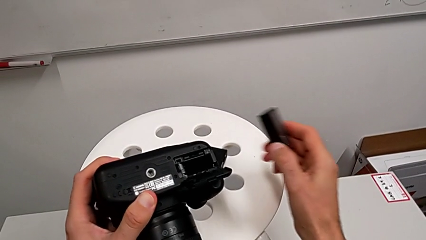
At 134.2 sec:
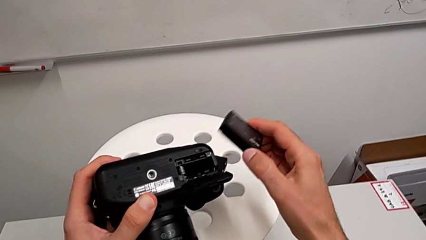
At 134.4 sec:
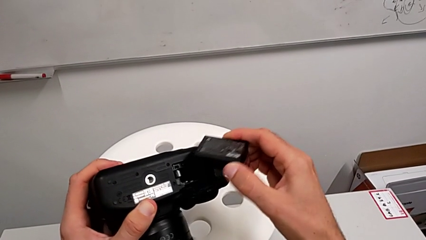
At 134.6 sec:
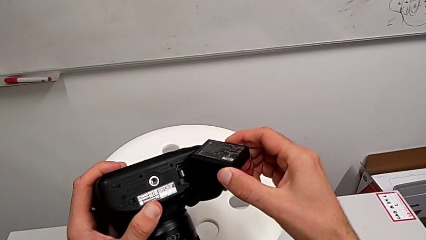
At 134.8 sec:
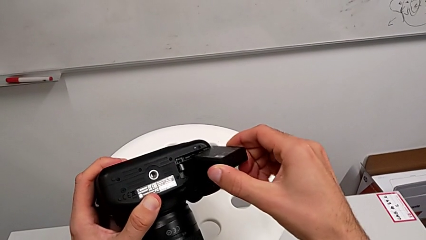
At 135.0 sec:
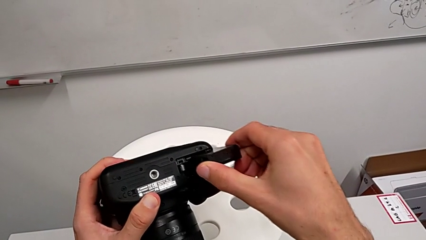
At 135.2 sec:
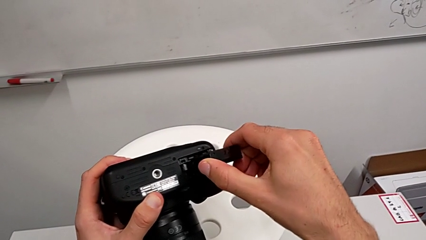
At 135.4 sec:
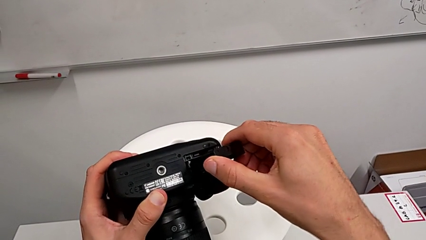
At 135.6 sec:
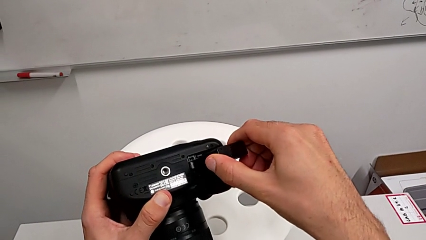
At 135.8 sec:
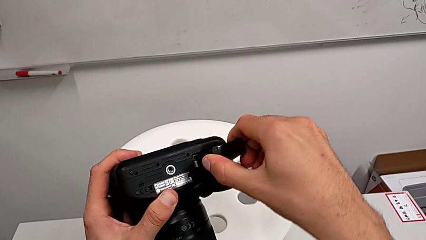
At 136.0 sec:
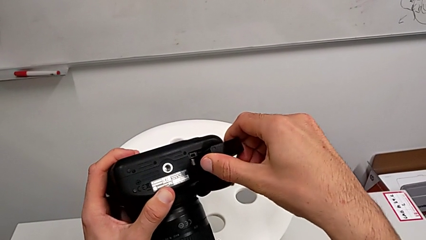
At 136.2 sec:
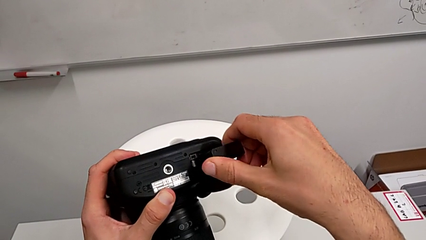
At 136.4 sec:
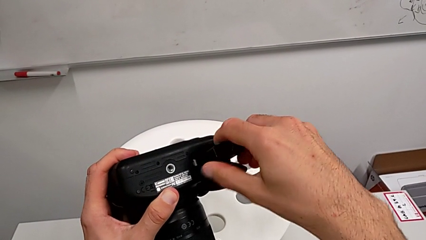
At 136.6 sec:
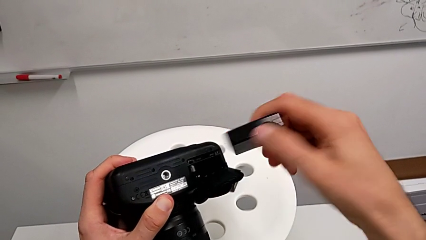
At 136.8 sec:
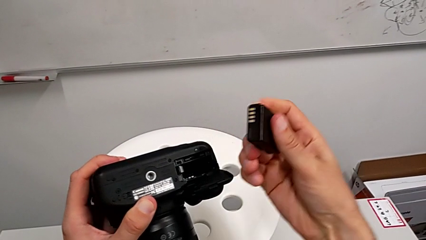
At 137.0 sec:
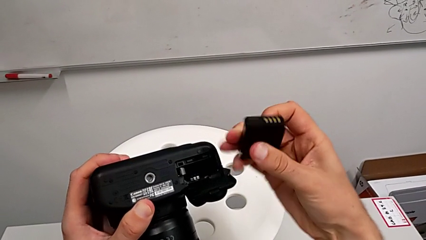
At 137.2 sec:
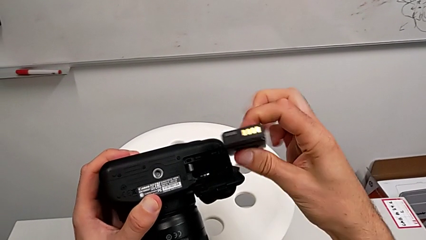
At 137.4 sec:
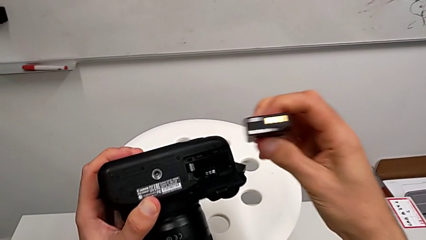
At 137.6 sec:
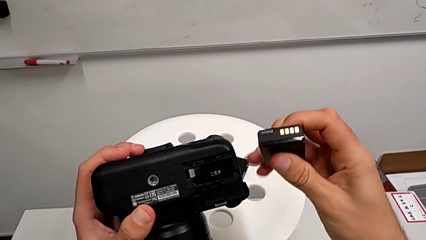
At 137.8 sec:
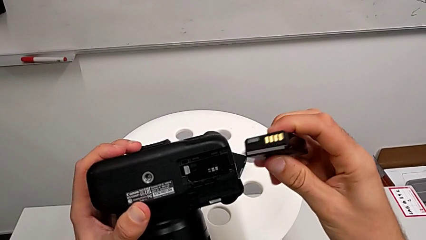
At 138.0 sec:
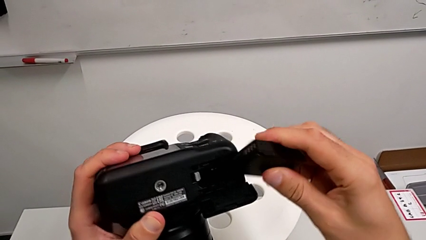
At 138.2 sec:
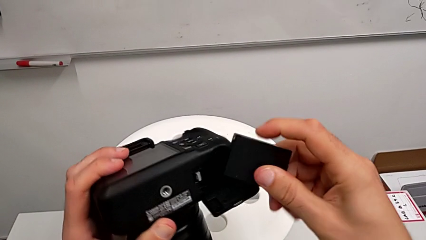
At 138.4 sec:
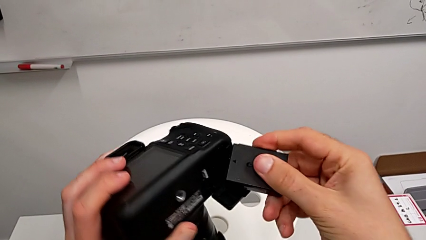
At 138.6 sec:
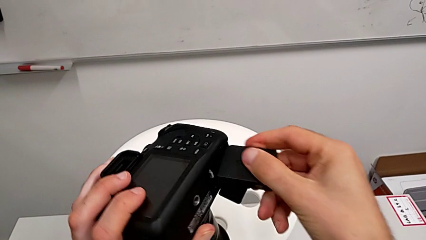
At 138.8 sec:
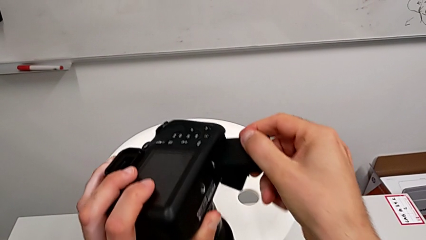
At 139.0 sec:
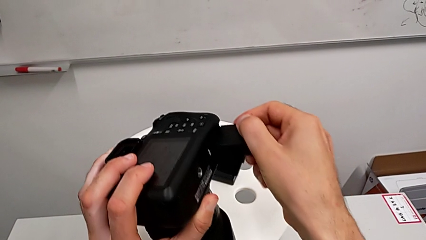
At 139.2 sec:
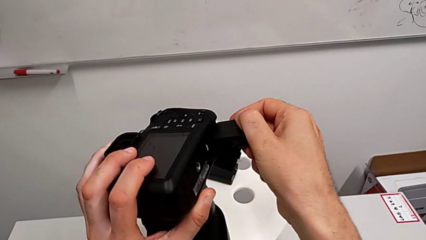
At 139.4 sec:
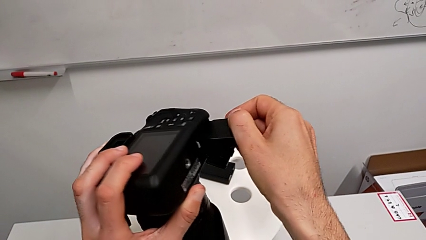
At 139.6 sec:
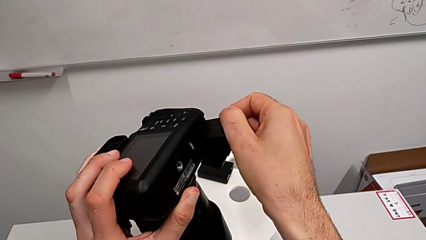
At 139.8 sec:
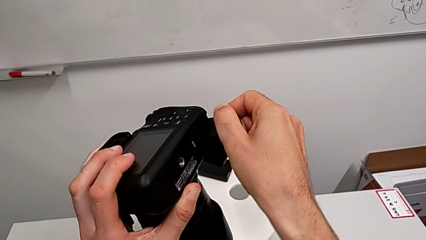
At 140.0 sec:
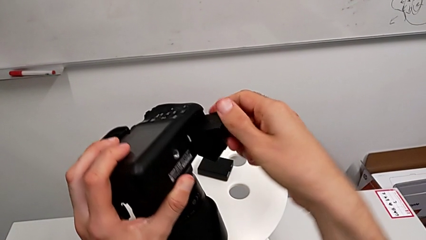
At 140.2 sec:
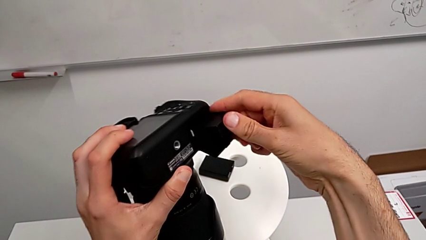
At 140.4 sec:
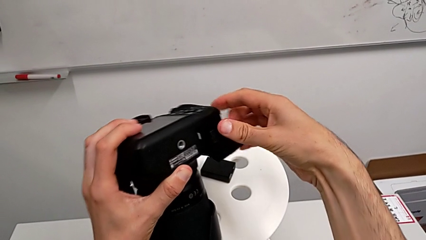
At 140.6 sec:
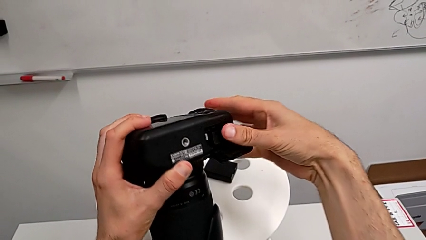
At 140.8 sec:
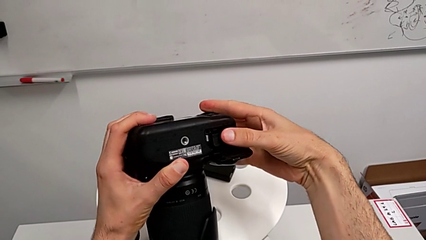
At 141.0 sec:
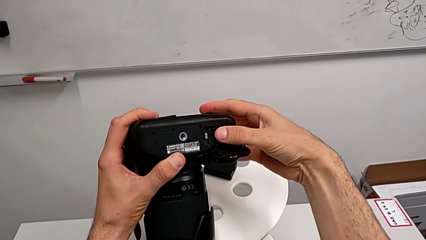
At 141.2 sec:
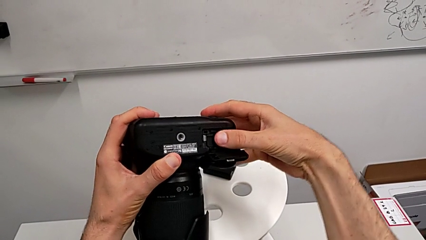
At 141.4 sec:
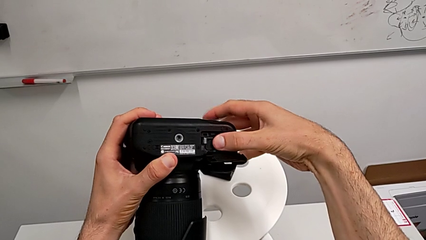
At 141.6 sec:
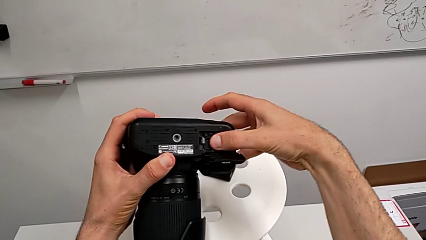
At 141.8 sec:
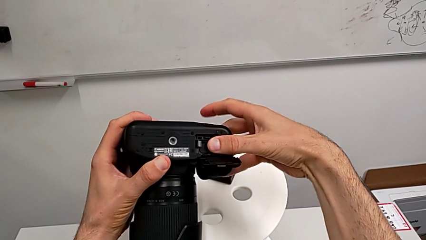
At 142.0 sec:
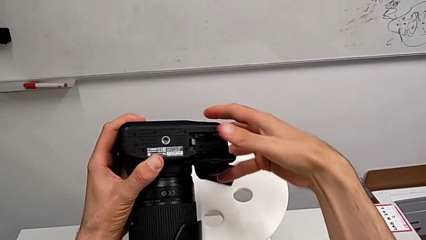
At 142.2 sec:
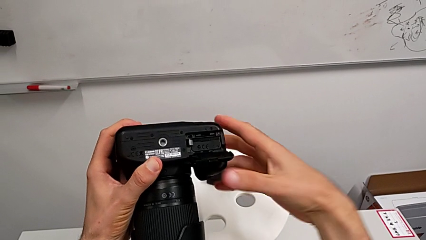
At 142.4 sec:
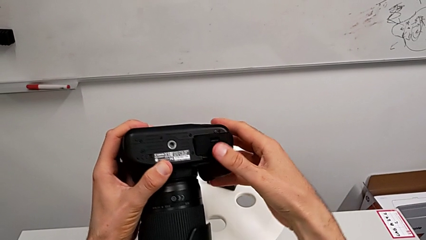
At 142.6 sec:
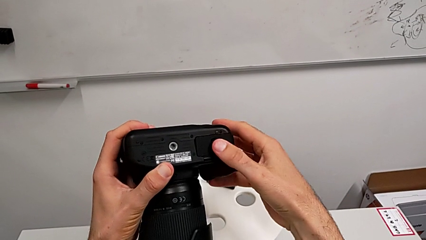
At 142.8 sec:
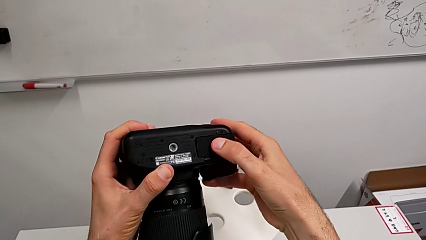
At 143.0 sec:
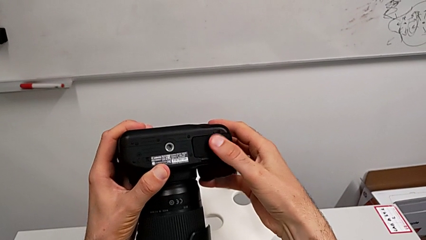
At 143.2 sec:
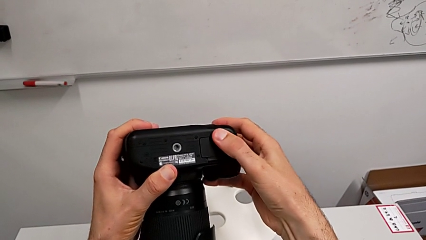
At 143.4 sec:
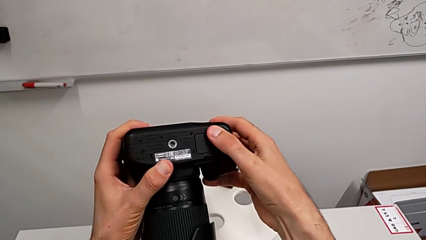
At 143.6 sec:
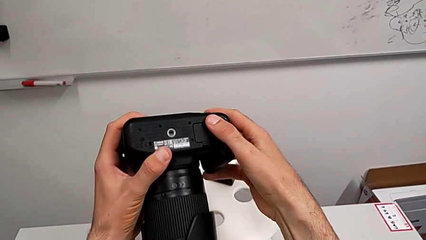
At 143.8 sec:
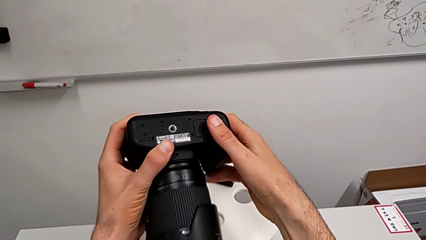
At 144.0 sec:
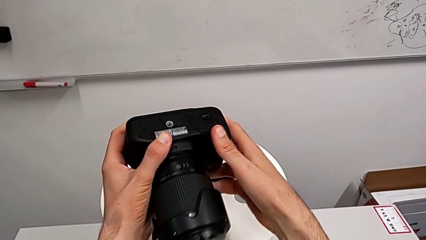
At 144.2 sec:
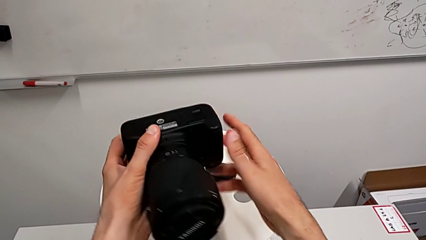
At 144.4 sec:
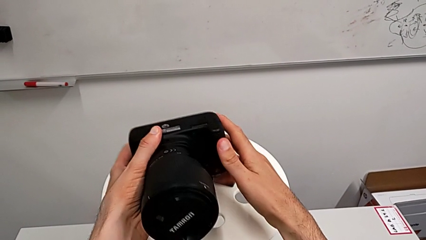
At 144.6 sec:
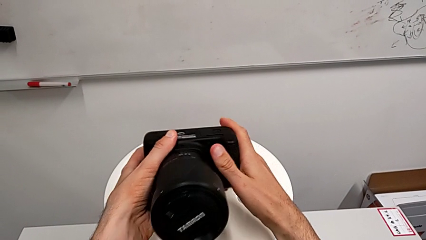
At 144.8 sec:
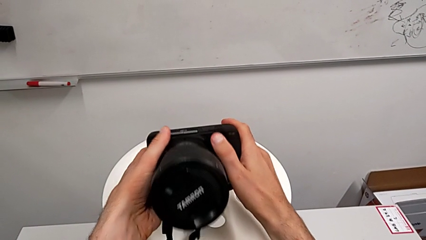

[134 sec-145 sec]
The camera wearer is exchanging the DSLR battery. They wrongly insert the battery, inserting it the wrong way, flip the second battery, insert the battery and close the battery door.

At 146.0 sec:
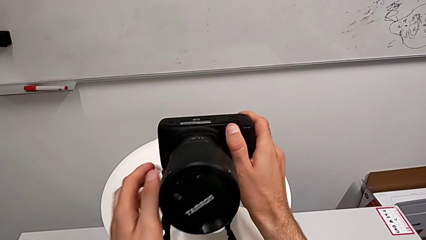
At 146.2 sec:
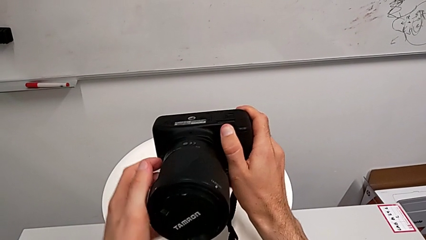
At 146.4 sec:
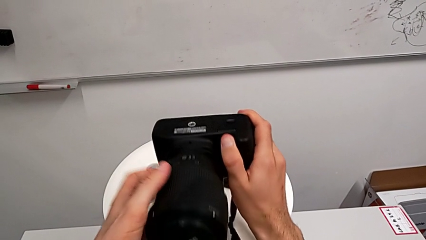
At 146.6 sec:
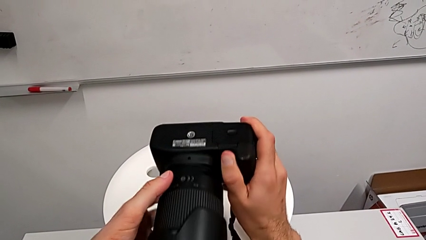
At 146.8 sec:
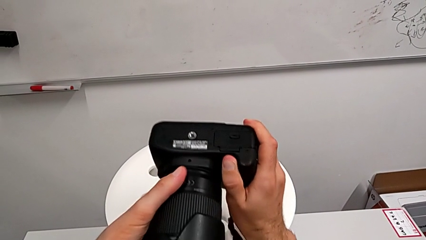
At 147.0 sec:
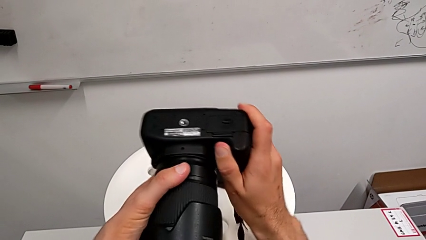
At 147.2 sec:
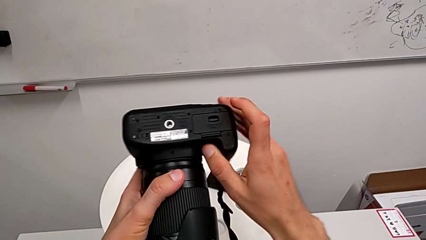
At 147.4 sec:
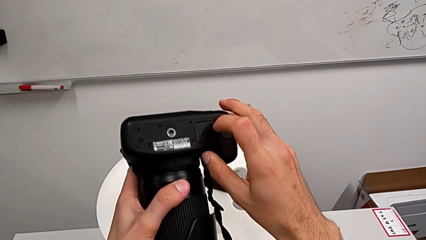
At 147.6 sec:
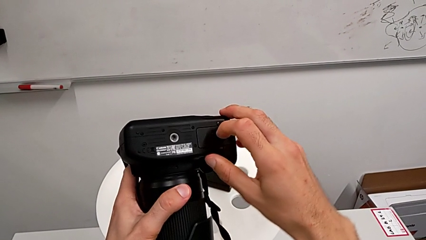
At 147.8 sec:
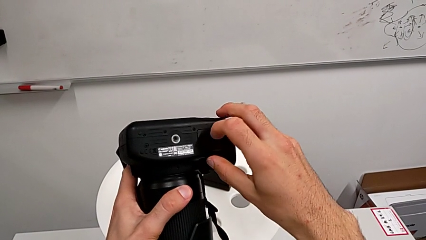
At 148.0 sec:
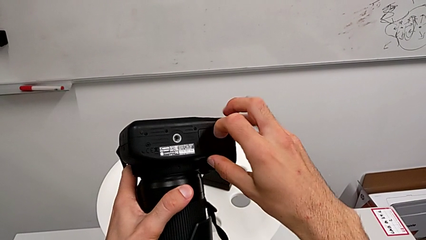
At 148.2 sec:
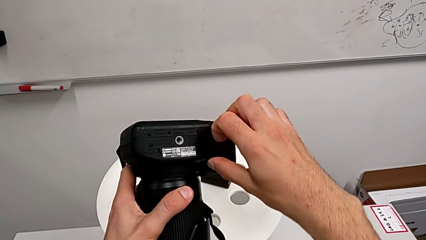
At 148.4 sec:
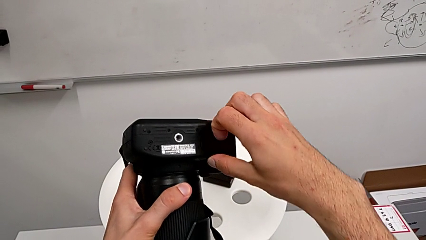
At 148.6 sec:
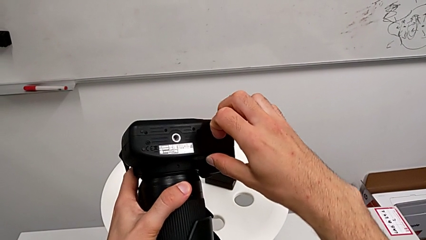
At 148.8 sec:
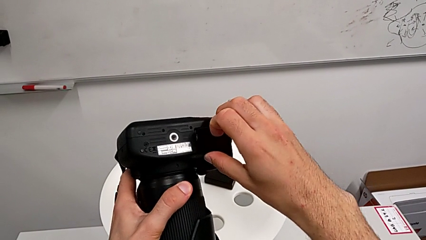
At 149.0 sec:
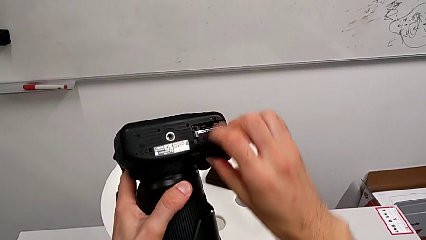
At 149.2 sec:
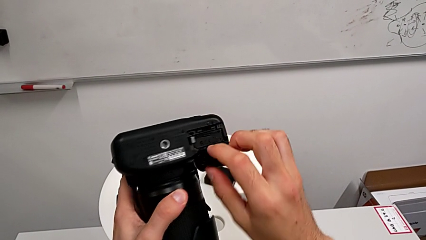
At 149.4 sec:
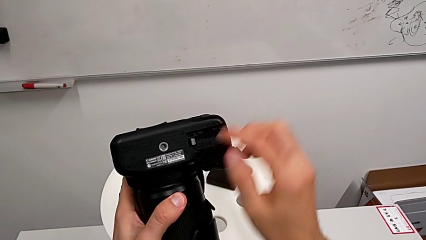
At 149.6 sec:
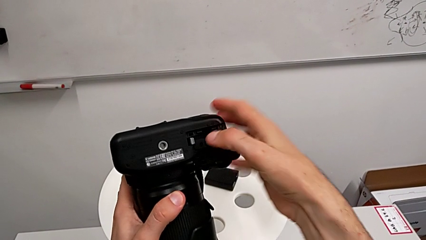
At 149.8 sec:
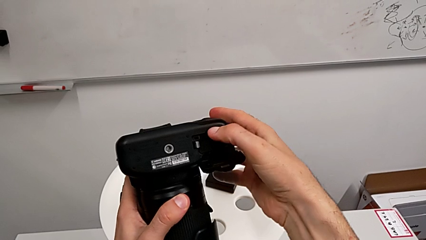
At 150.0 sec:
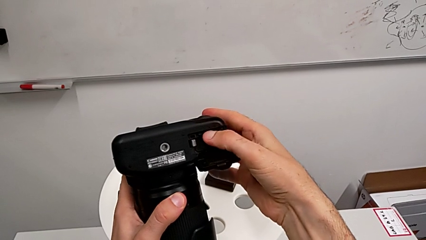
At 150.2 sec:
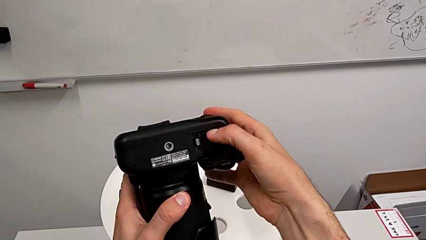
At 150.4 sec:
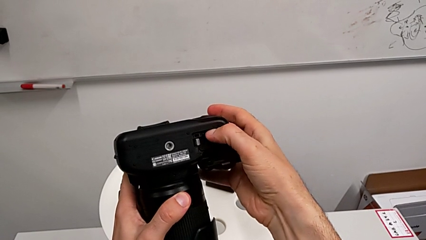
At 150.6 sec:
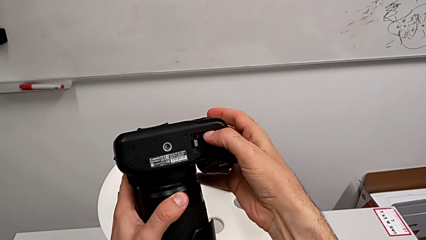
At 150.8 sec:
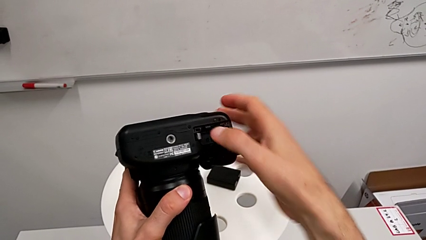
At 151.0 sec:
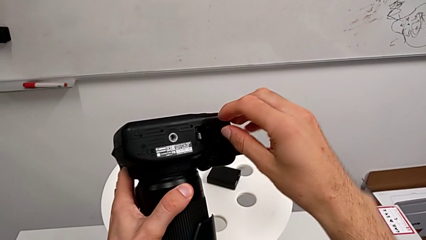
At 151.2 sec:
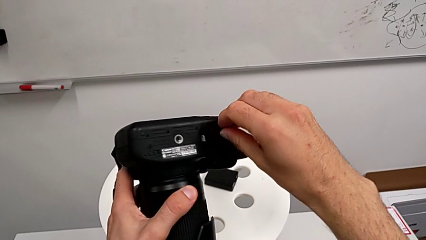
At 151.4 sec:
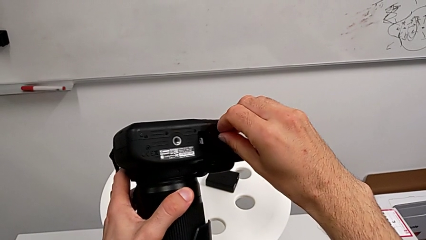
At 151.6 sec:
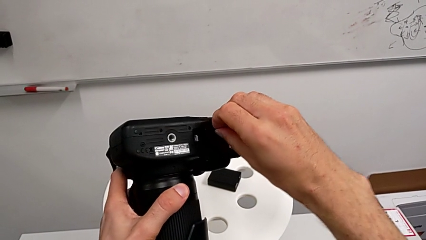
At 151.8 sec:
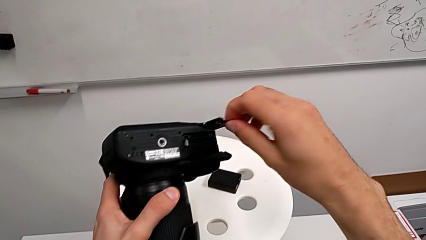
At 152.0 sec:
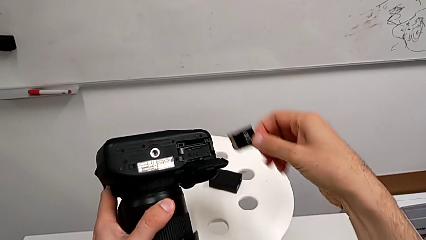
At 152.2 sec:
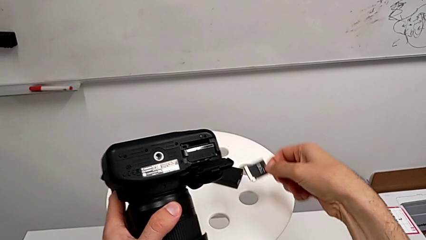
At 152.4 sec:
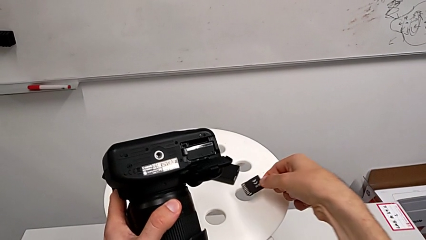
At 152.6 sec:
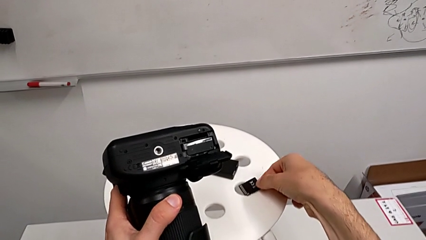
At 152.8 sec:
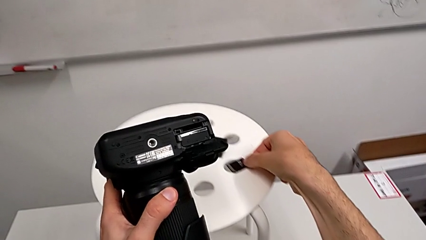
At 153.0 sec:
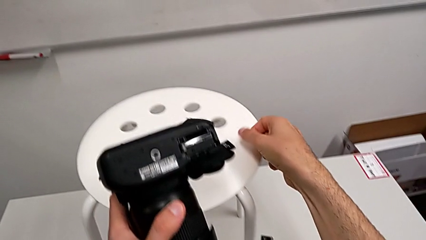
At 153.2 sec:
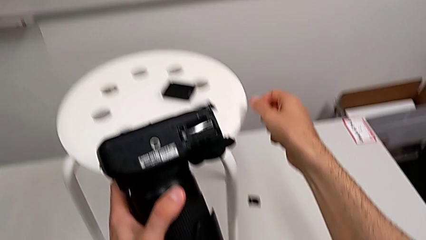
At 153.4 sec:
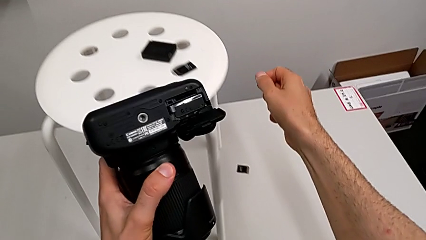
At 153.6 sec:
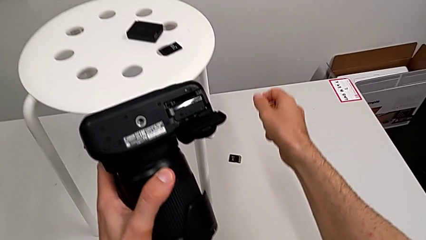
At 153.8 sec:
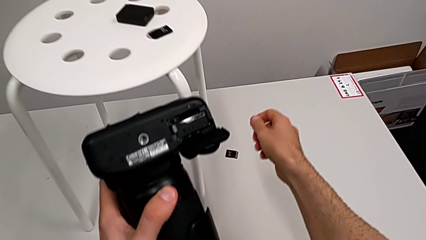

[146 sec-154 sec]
The camera wearer is exchanging the SD card. They rotate the DSLR, open the battery door, press the SD card, pull it and place it.
